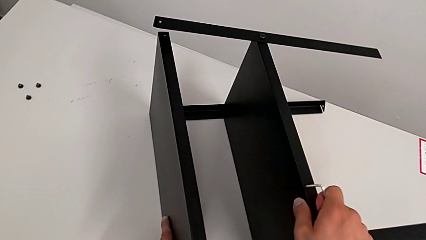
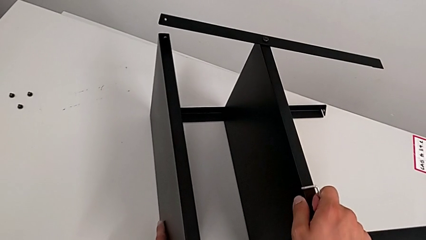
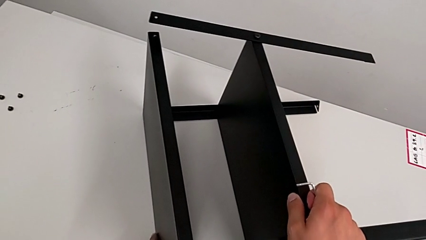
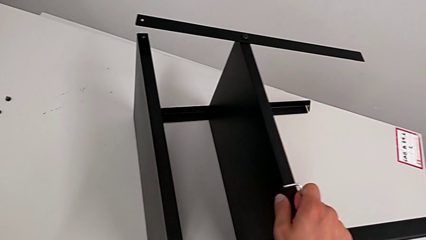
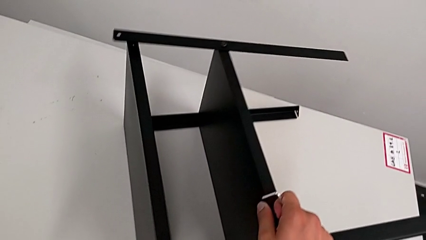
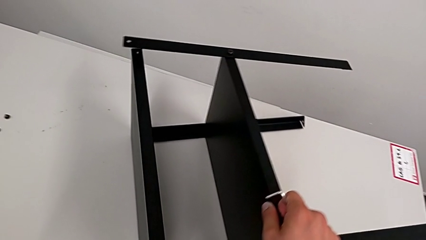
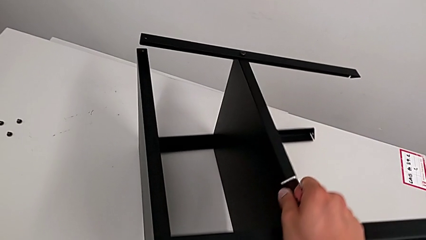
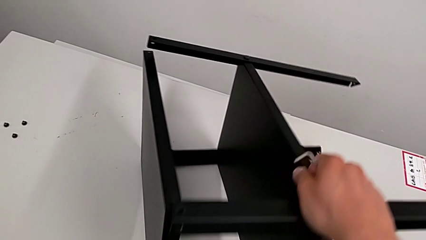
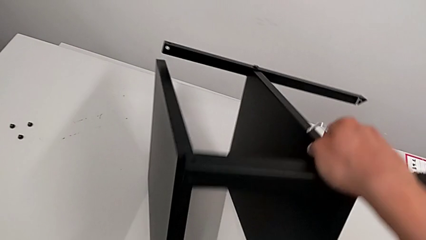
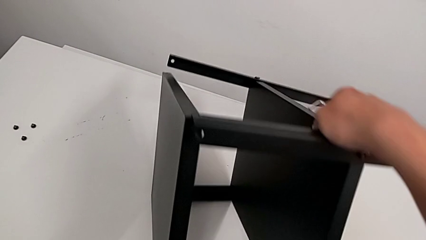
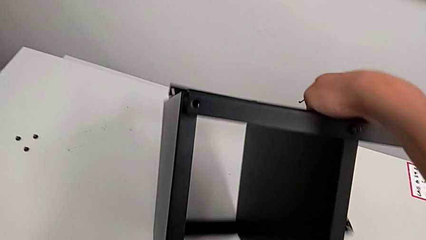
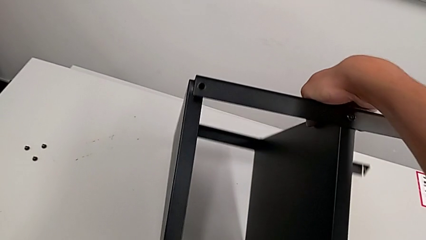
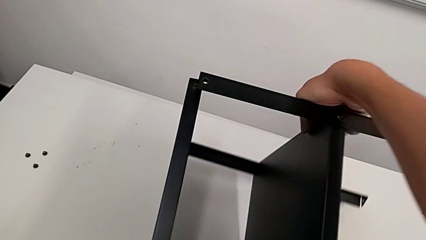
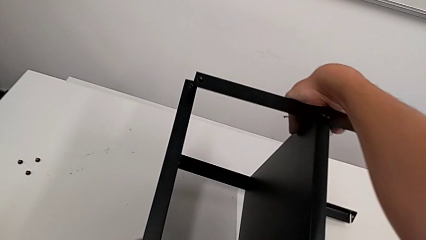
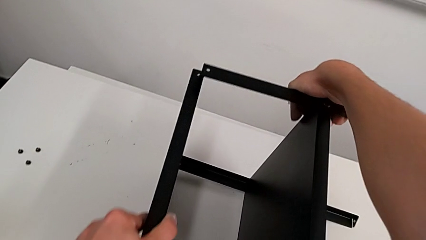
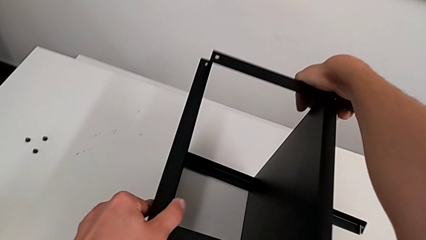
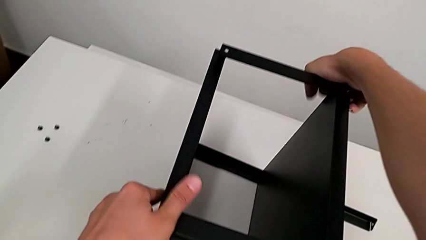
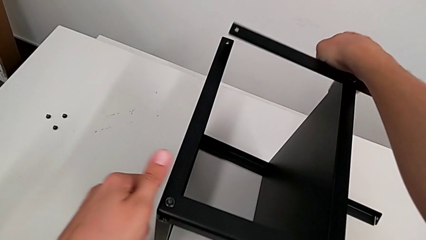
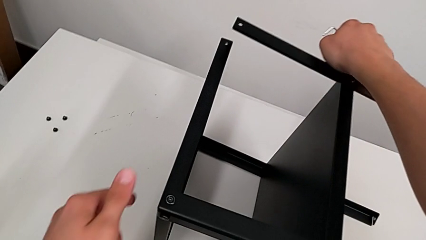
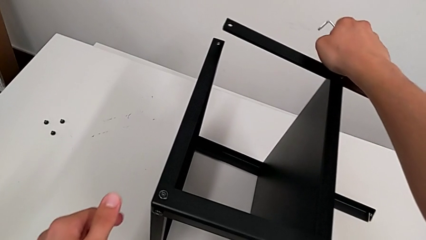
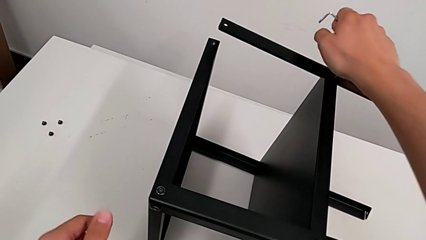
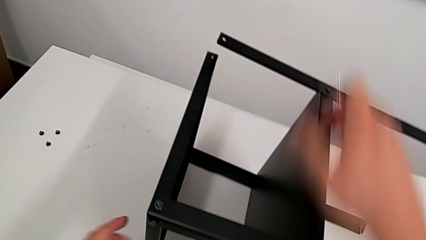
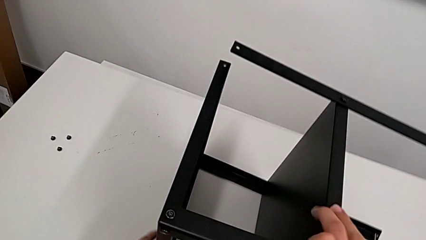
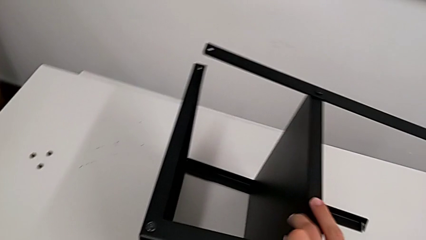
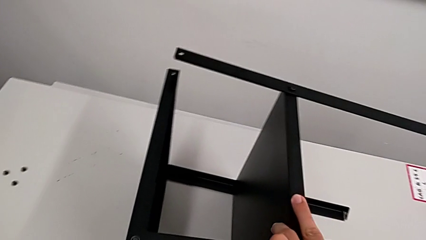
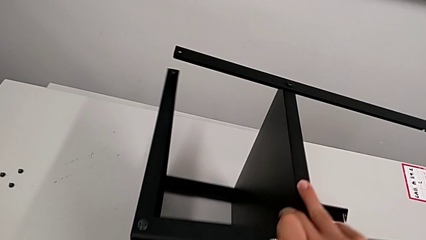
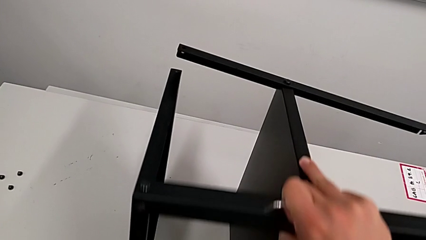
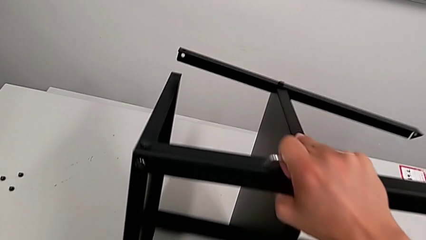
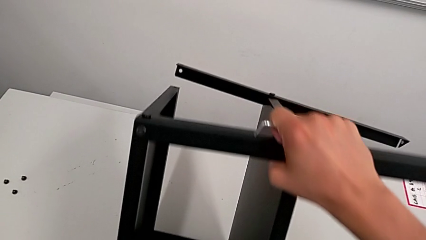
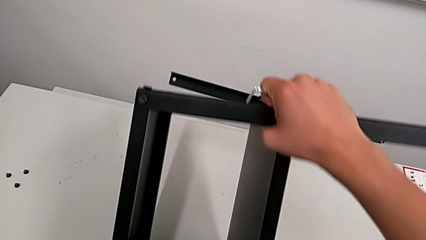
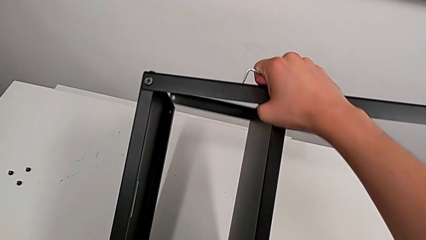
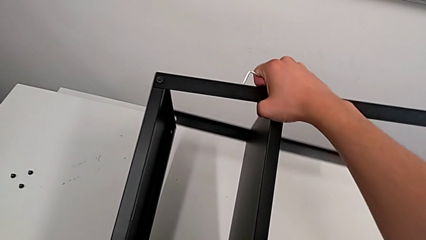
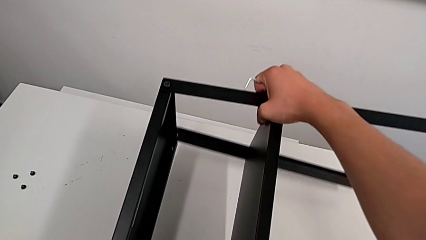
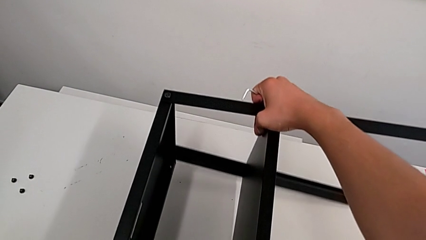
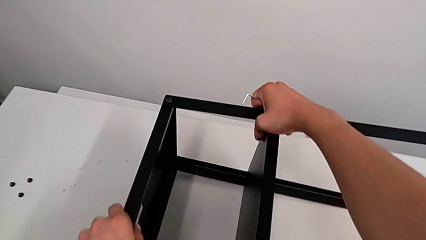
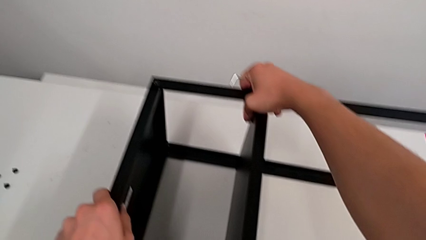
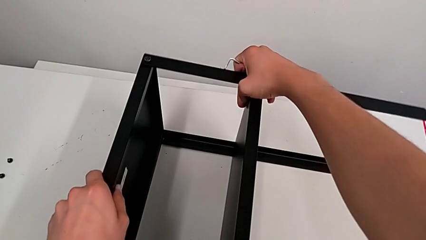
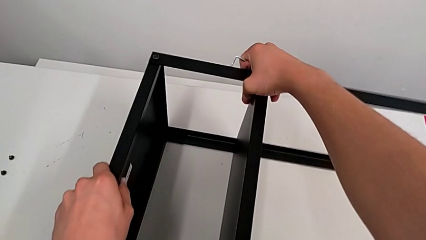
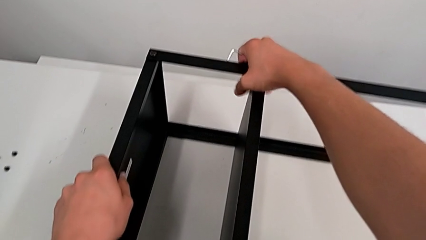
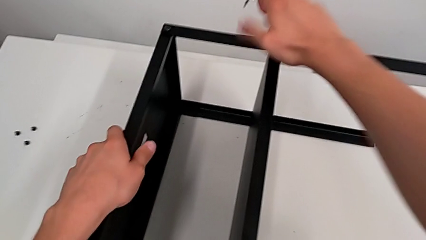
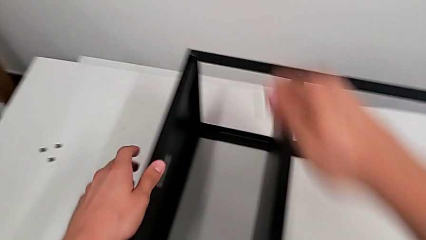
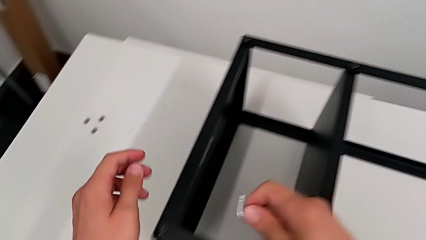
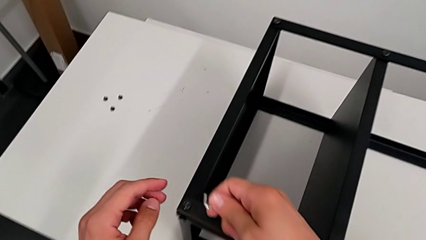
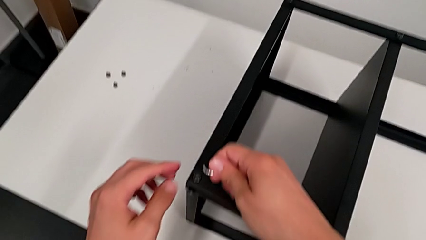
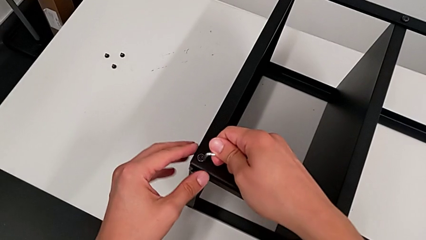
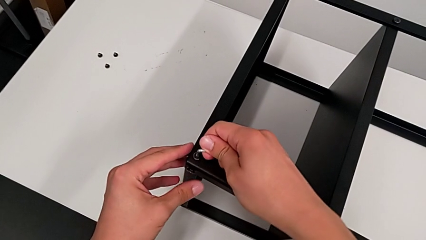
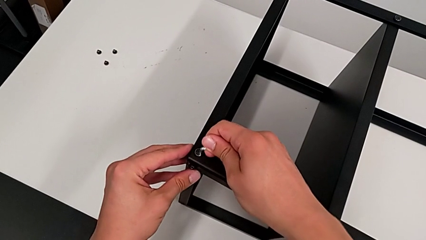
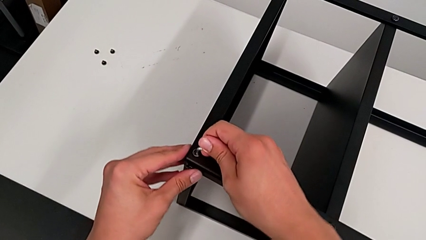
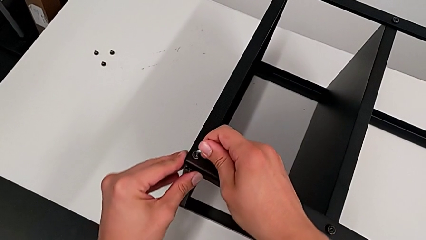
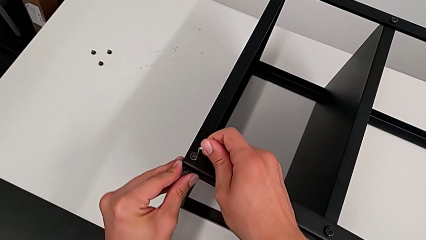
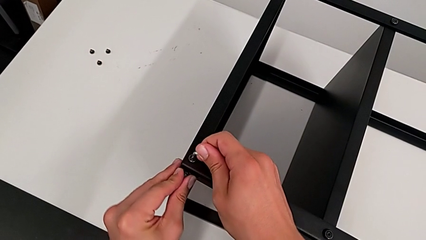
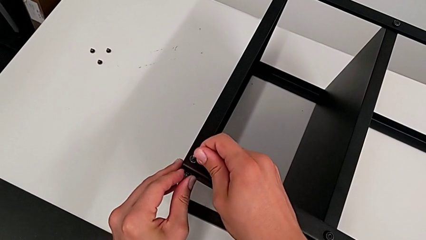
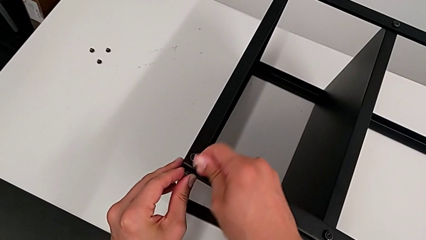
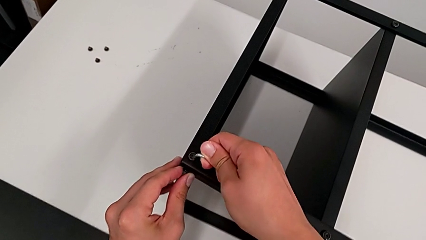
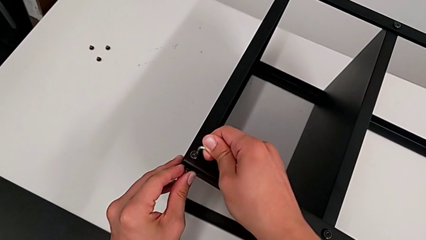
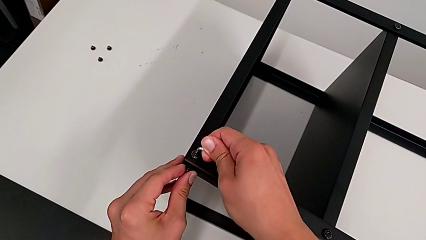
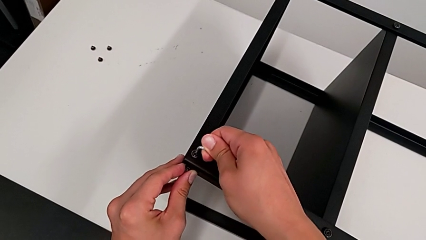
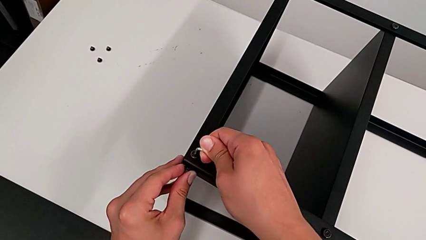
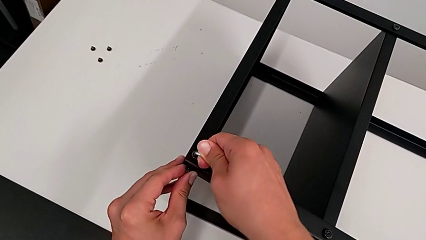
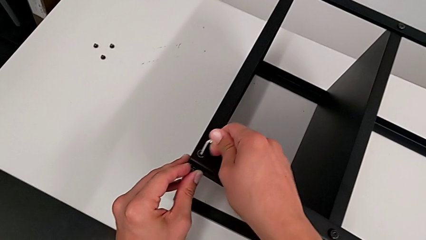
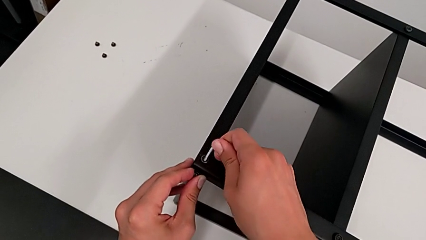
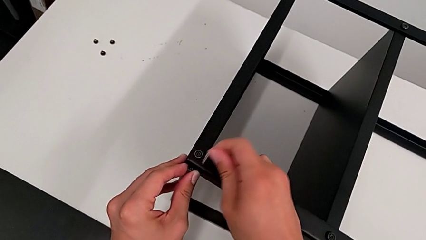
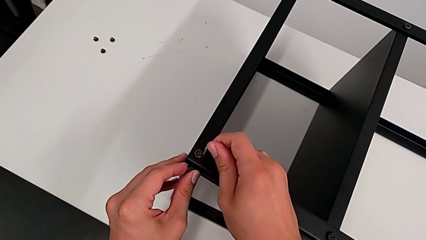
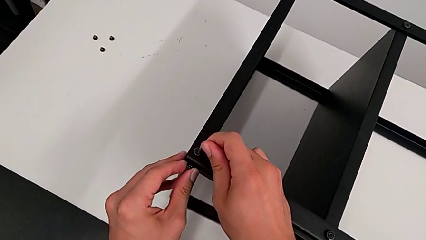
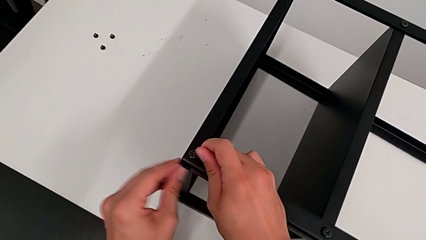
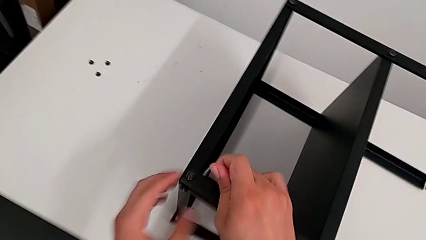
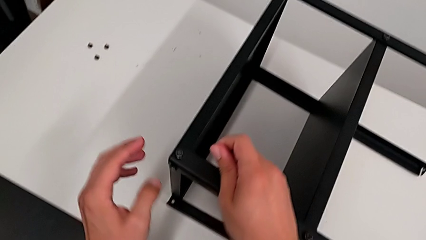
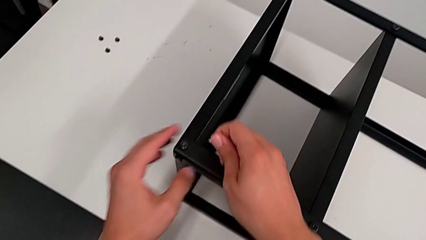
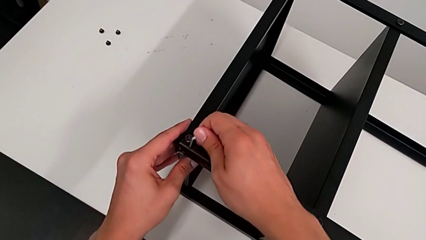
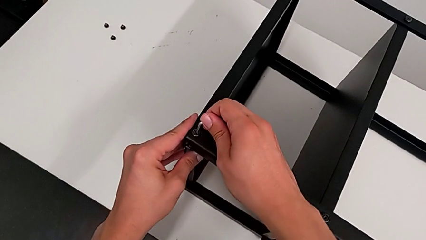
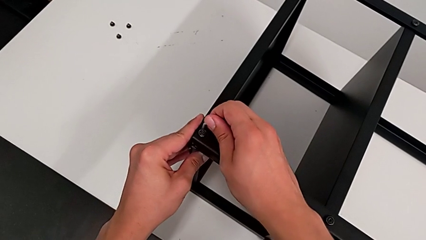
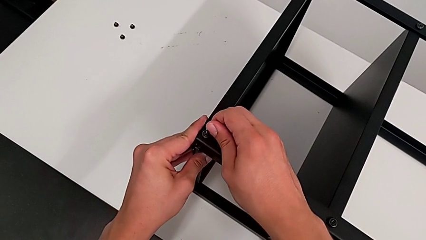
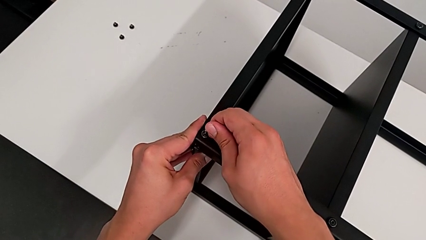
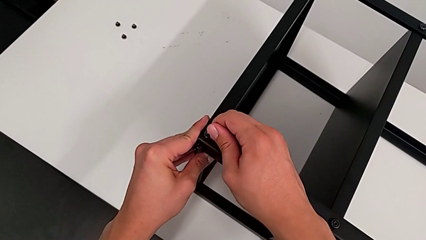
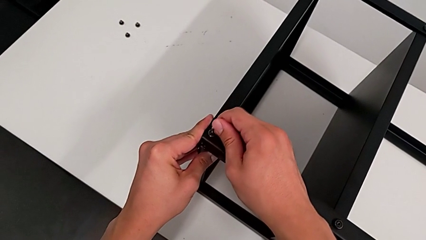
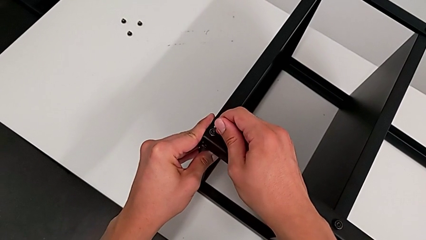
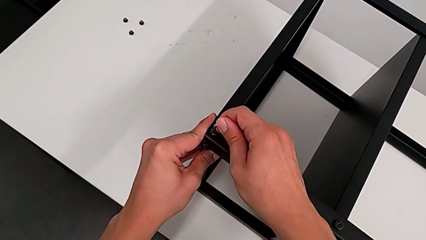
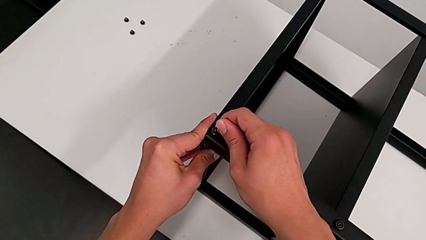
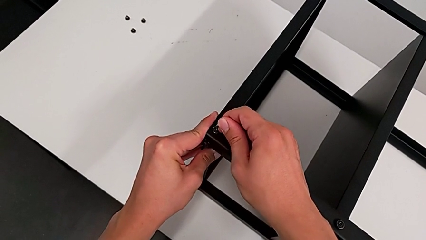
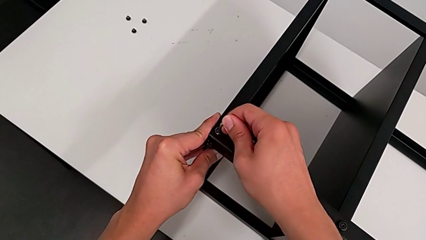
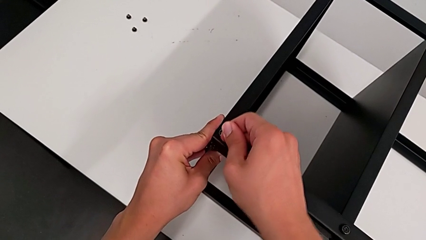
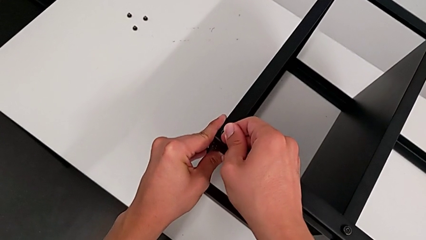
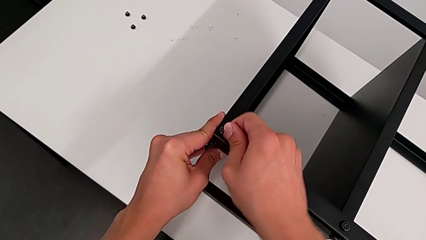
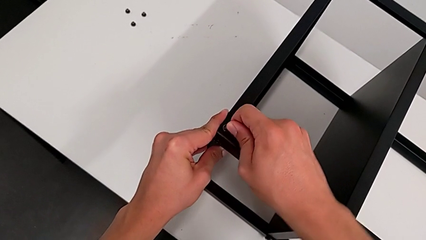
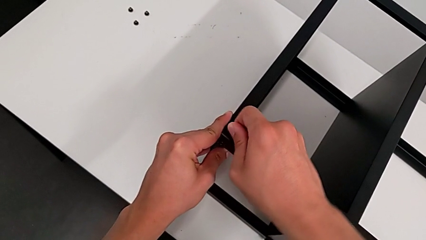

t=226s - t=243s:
The camera wearer is disassembling the top table. They rotate the nightstand, approach the hex socket head and insert the Allen wrench.
